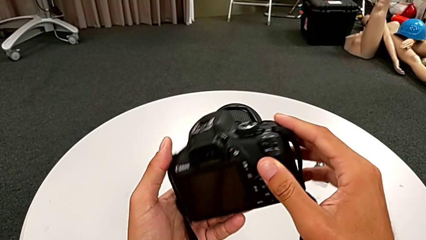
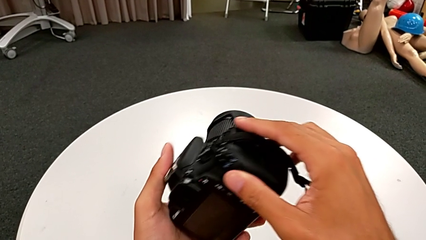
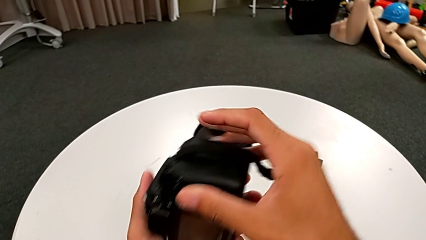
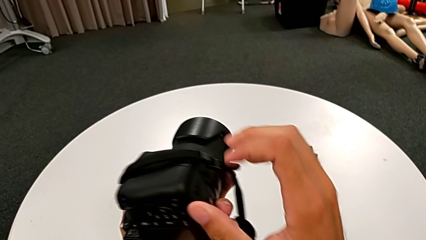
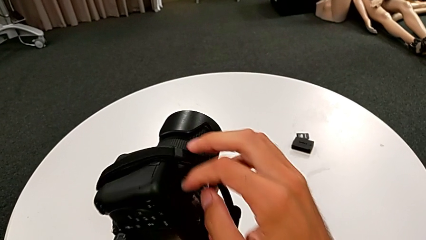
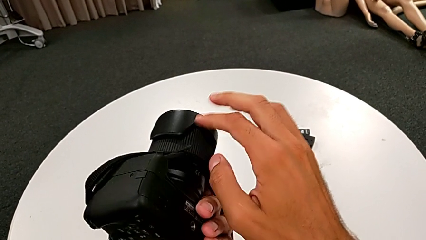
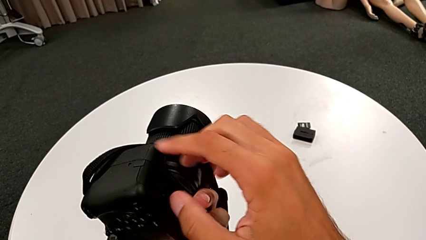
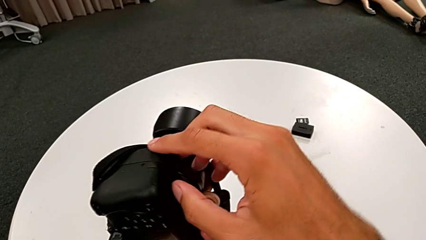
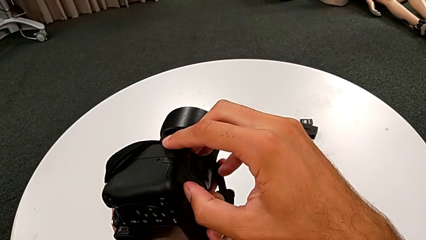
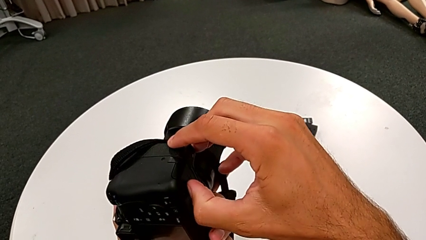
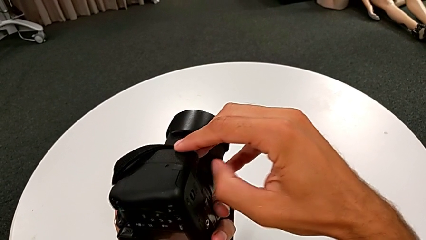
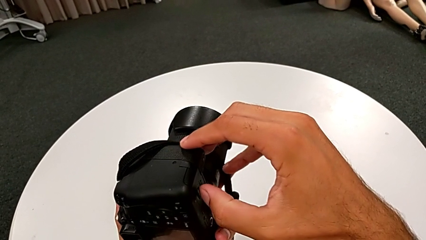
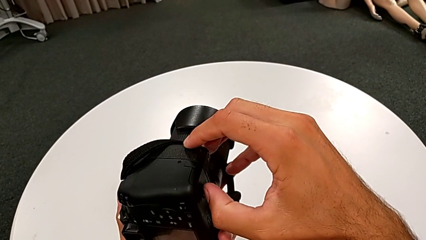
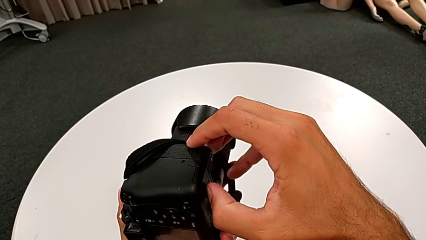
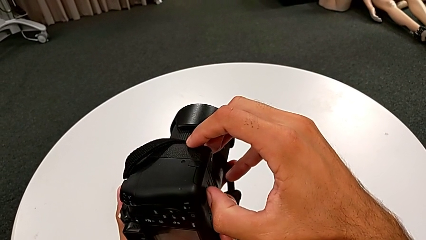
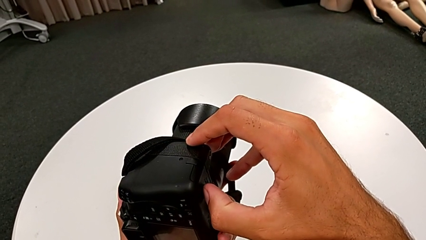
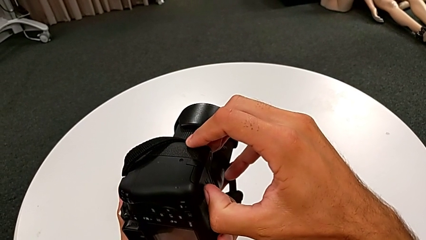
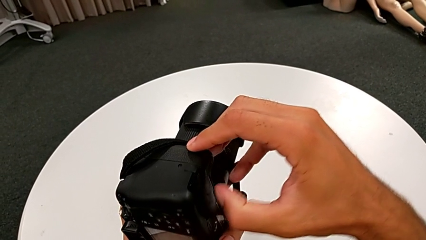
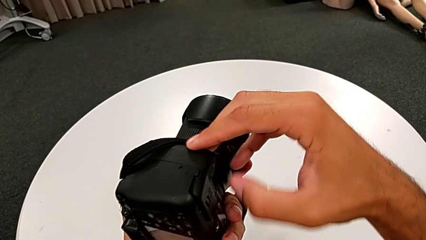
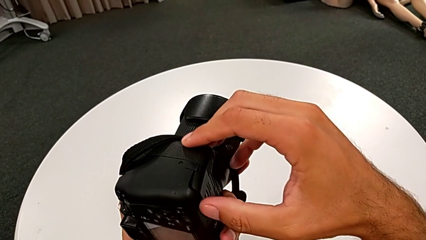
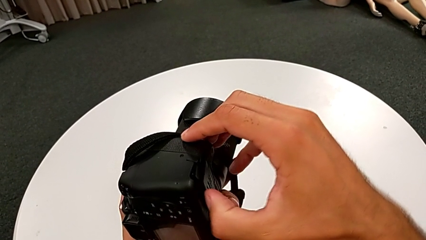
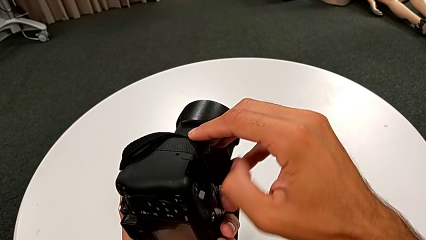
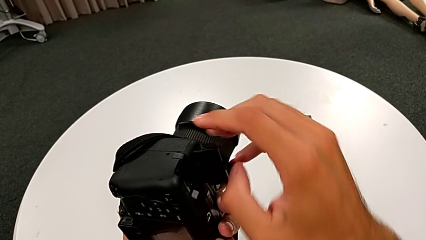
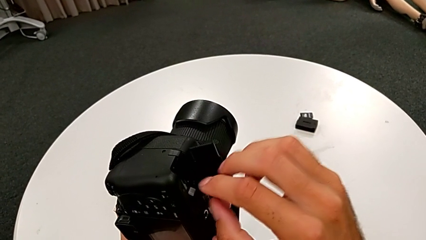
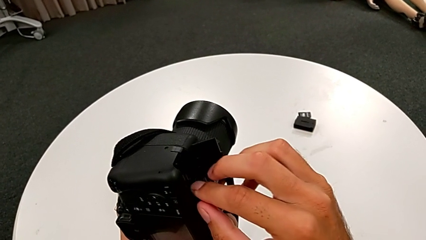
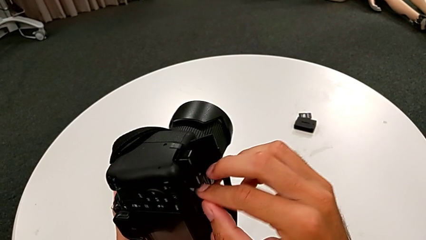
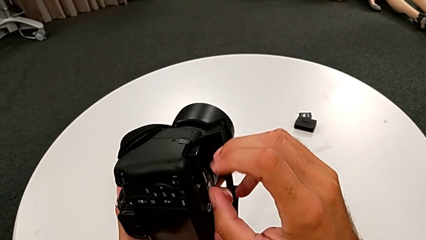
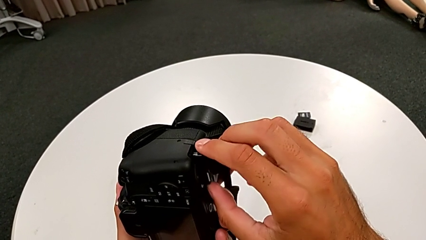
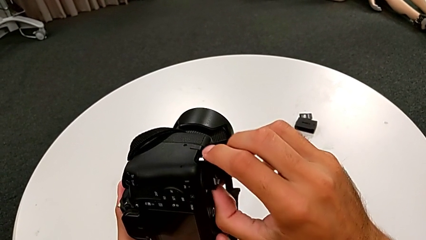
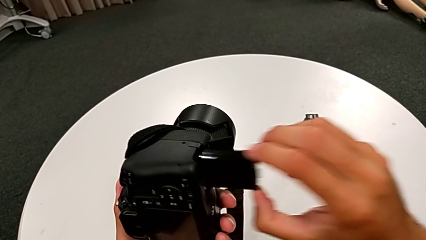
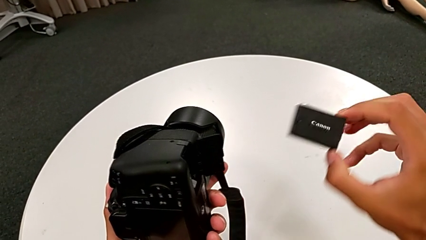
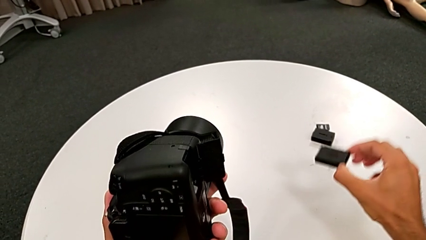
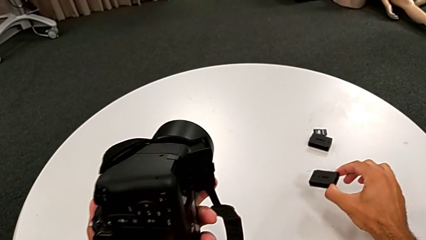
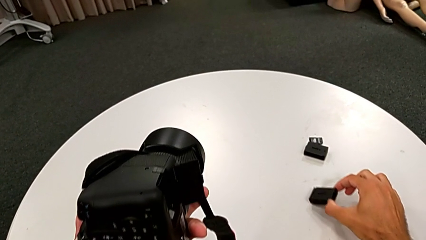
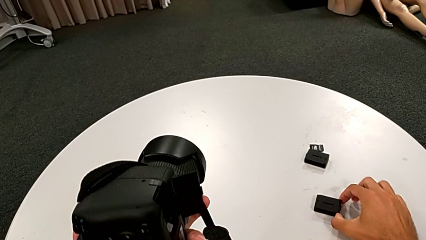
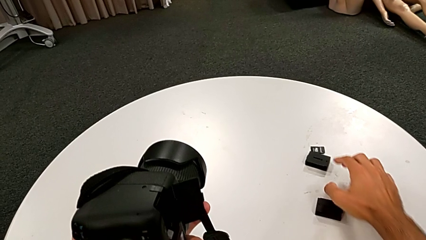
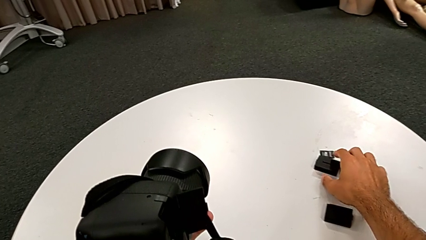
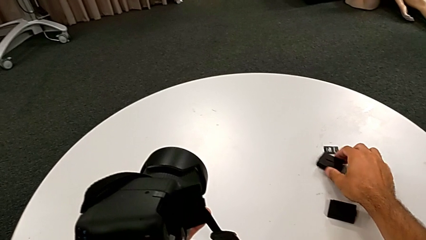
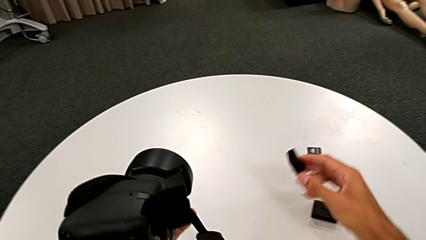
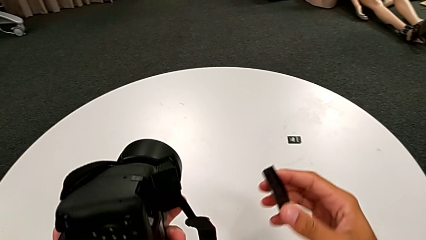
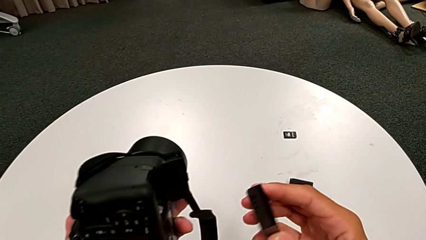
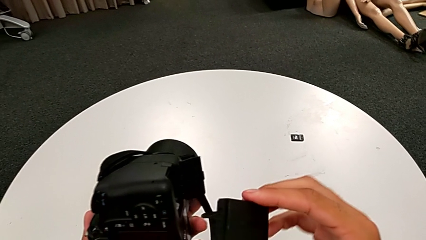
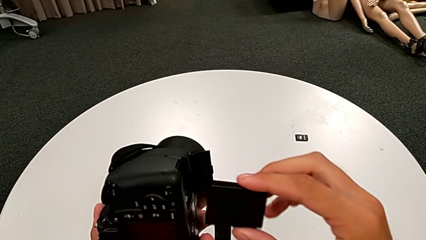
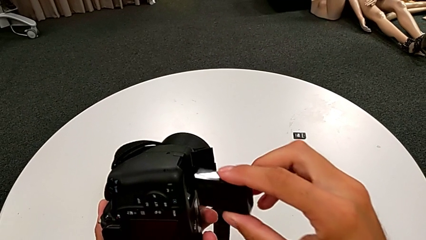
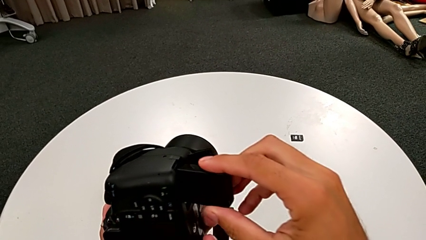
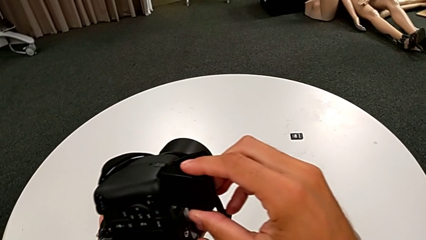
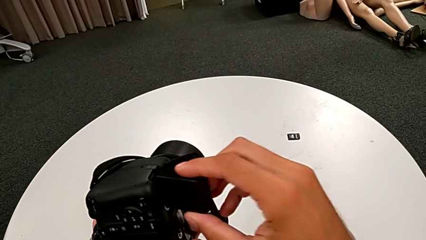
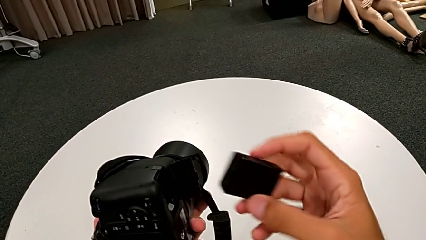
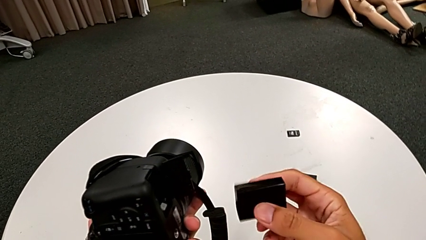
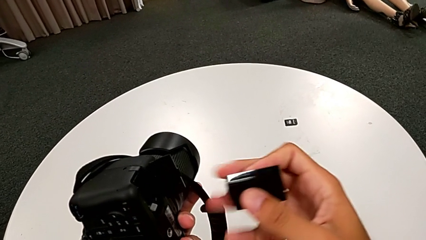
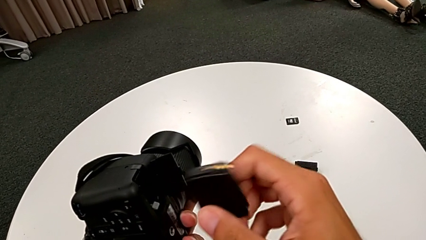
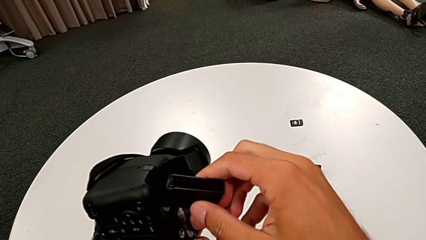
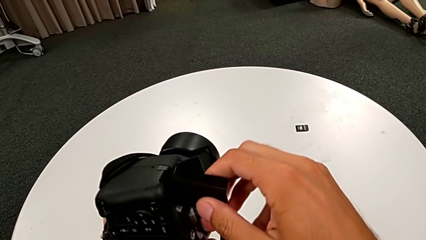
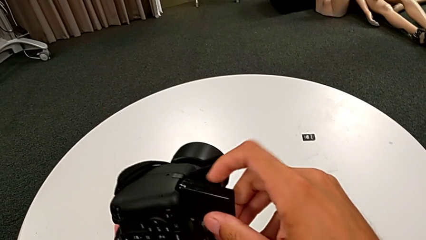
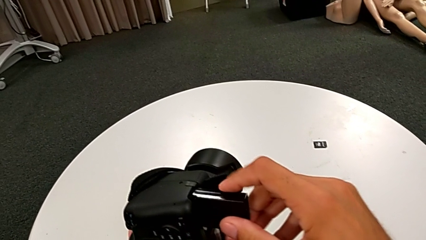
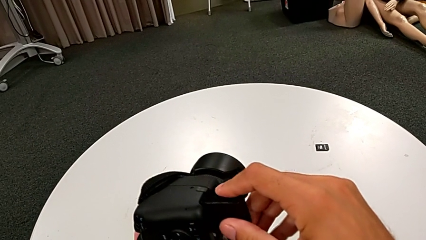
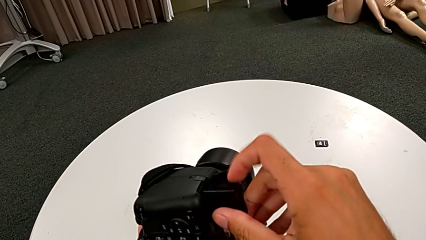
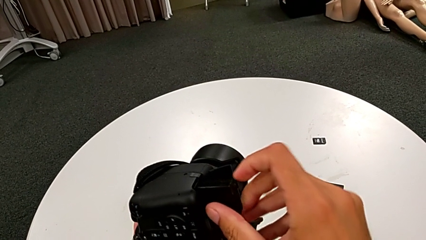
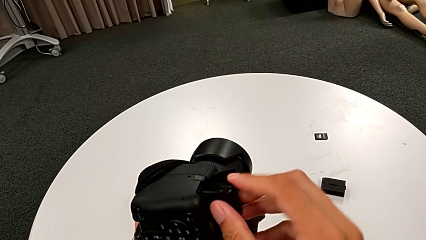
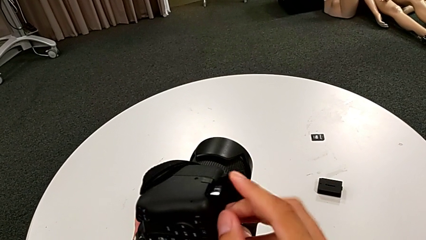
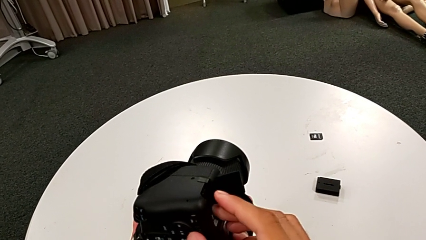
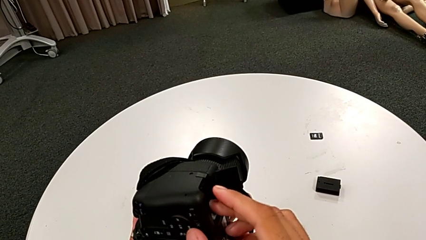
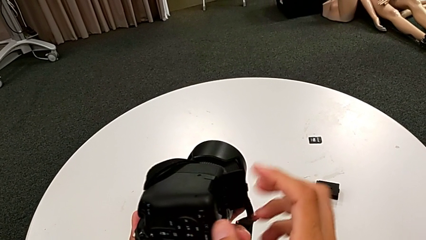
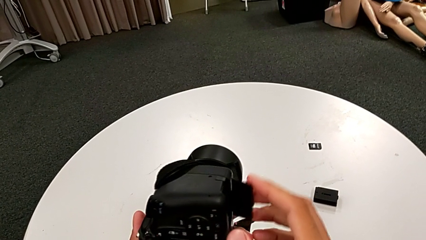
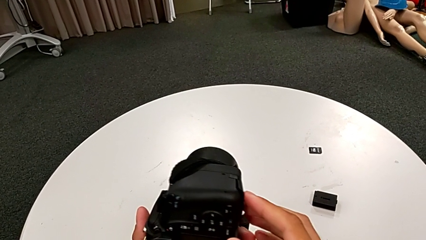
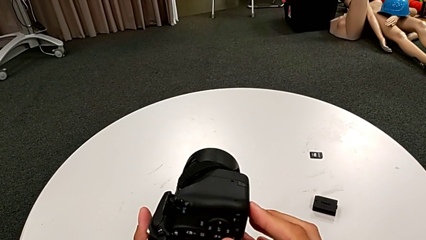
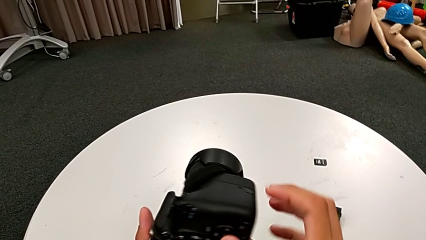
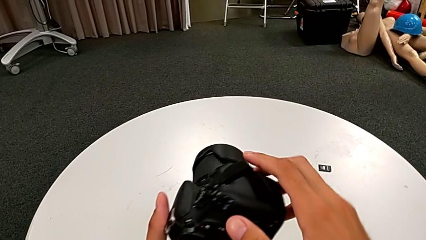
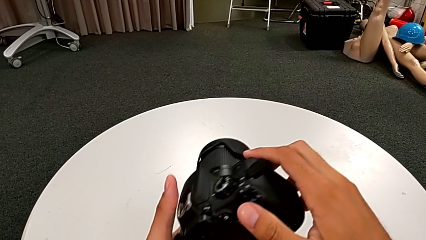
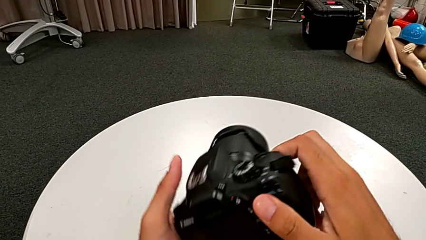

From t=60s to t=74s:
The camera wearer exchanges the camera's battery. They rotate the DSLR, open the battery door, withdraw the battery, place it, grab it, lift it, wrongly insert it, introducing the battery upside down, rotate it, insert it, close the battery door and rotate the DSLR.

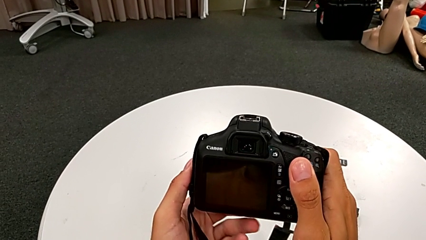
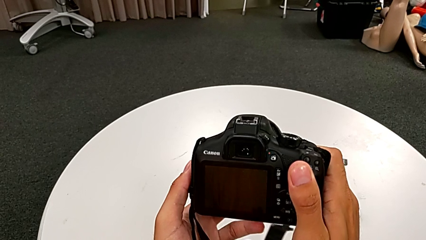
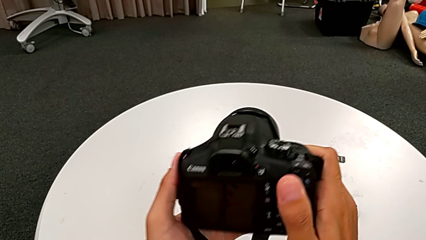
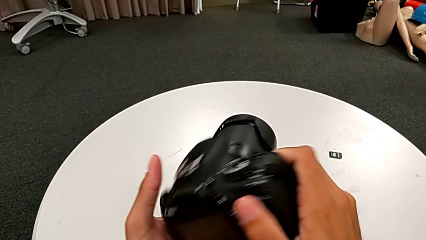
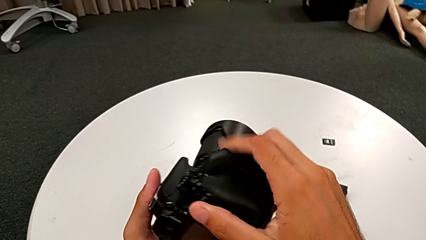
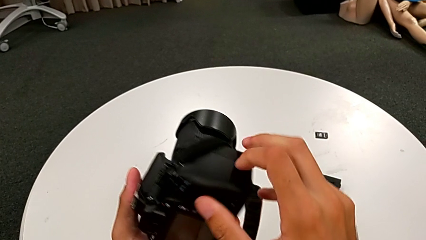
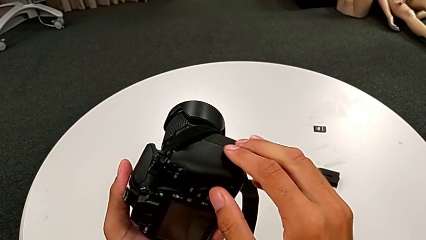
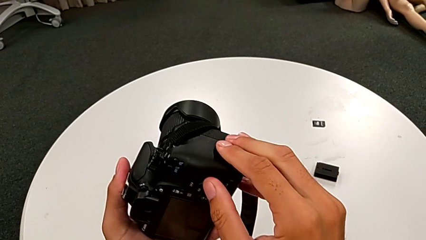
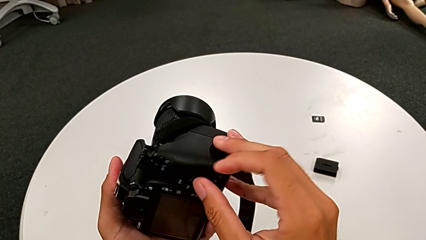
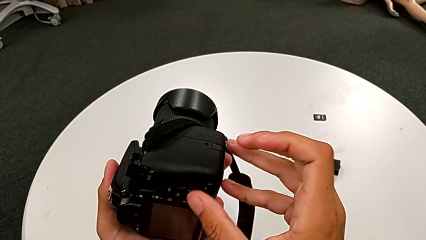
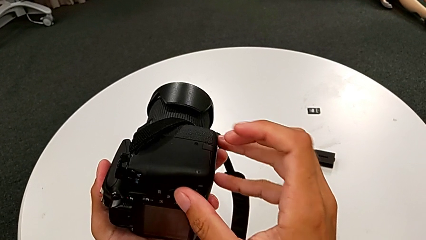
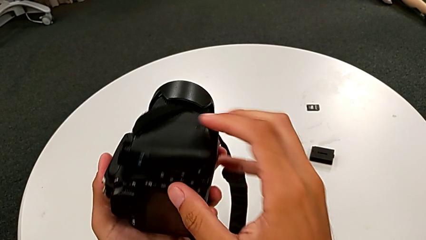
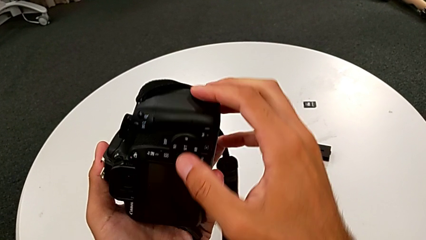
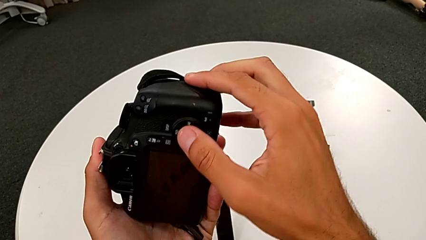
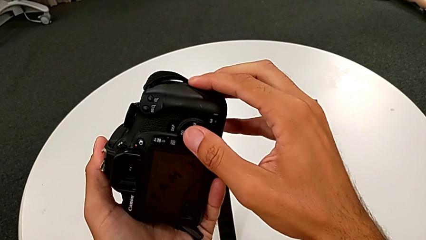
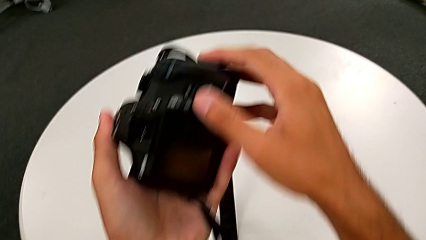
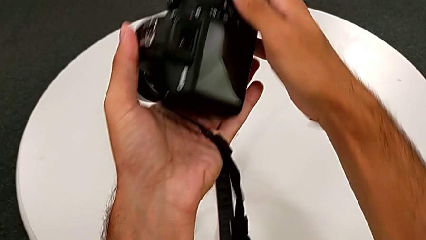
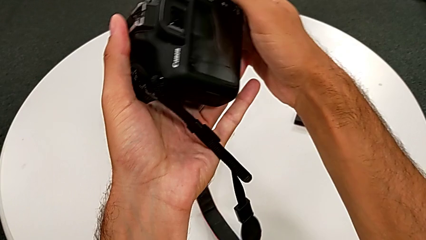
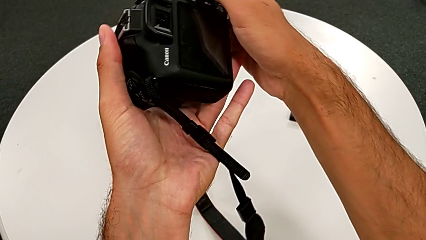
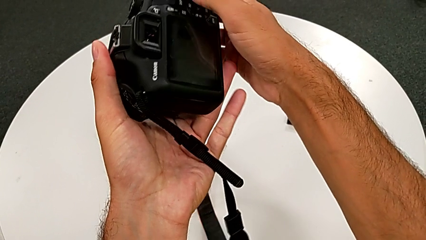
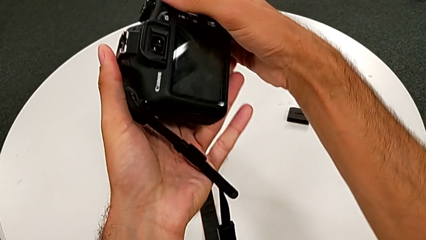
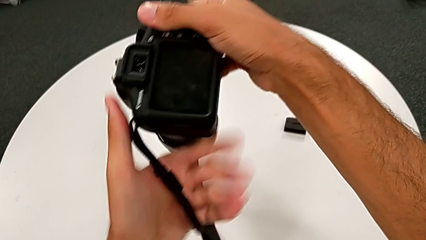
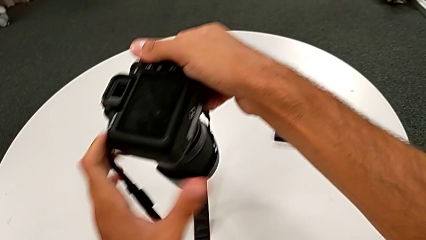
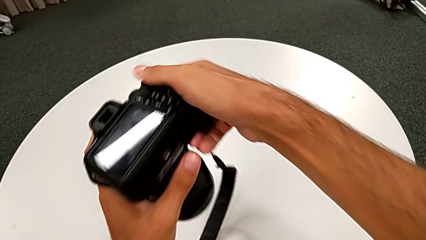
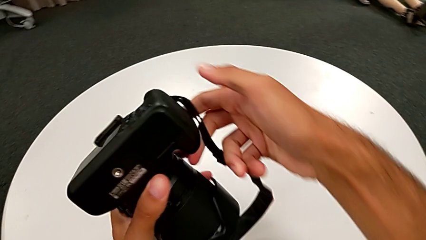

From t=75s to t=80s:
The camera wearer is exchanging the SD card. They rotate the DSLR, inspect it and rotate it.
